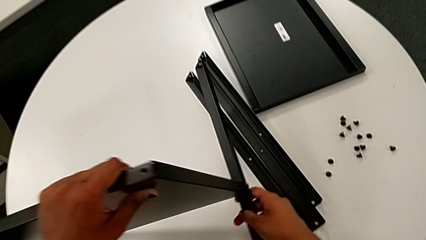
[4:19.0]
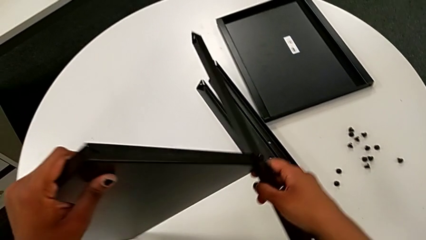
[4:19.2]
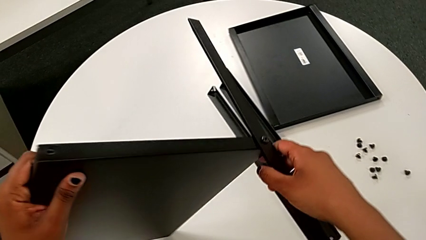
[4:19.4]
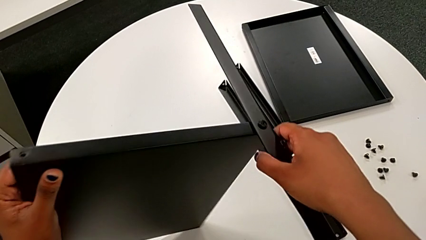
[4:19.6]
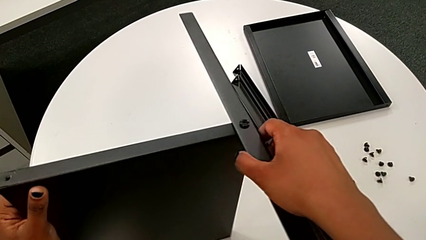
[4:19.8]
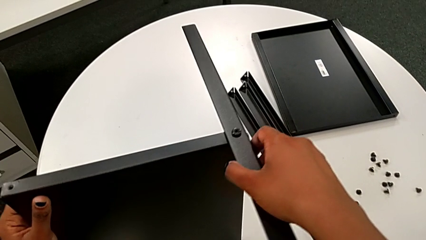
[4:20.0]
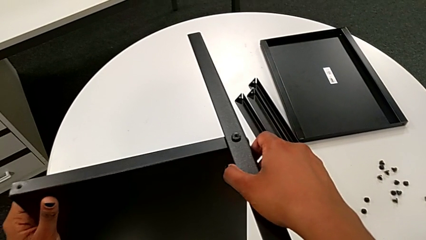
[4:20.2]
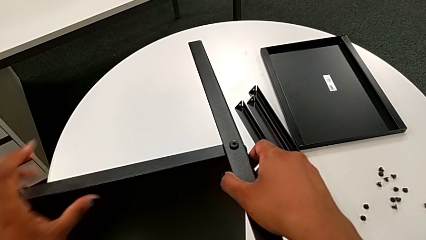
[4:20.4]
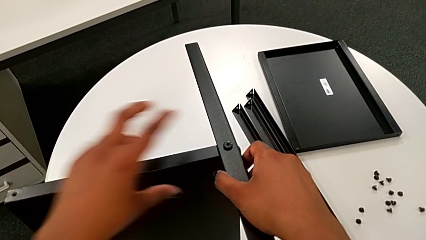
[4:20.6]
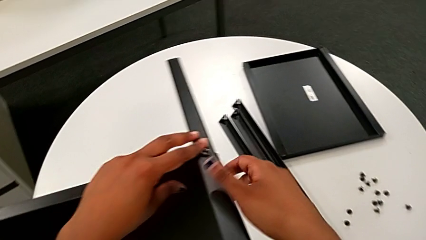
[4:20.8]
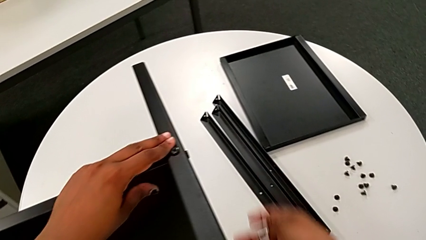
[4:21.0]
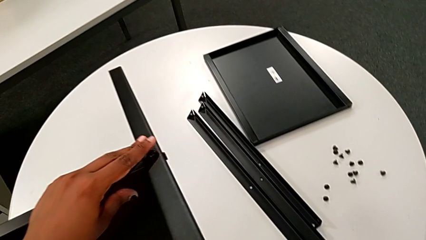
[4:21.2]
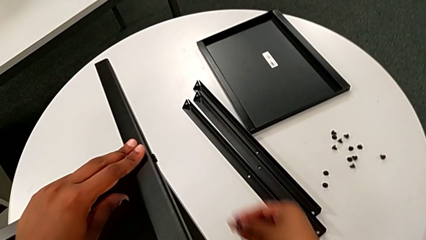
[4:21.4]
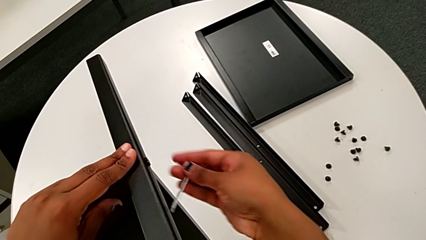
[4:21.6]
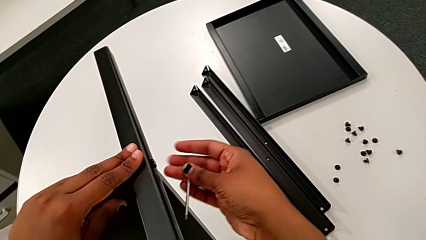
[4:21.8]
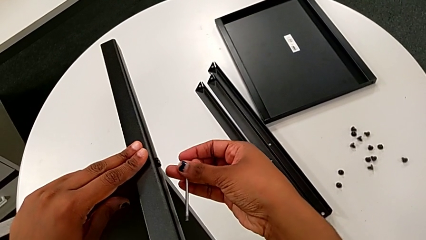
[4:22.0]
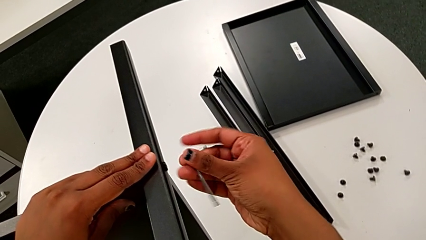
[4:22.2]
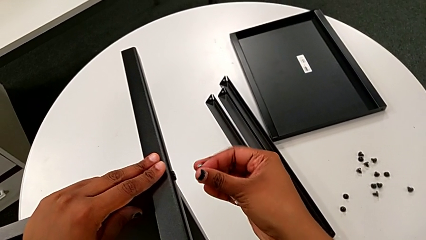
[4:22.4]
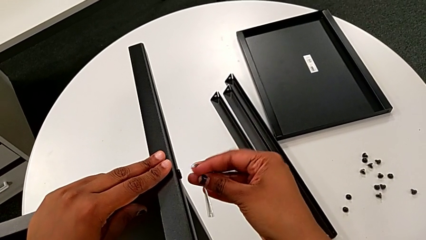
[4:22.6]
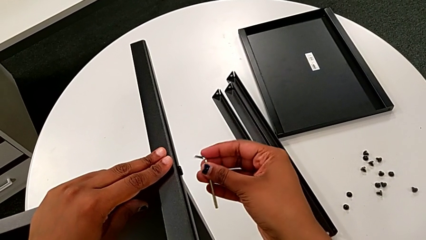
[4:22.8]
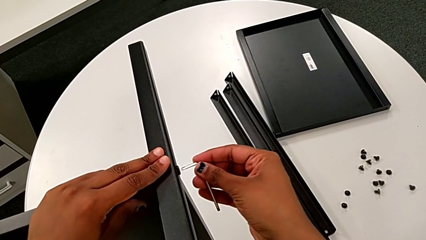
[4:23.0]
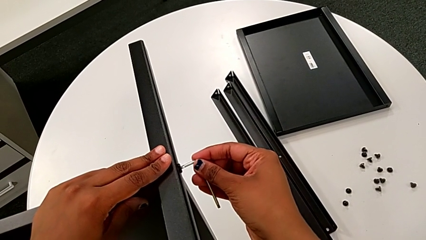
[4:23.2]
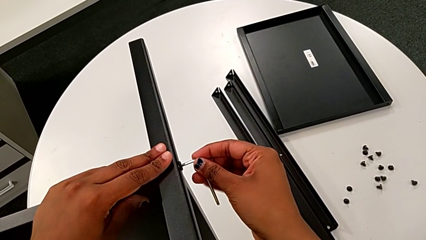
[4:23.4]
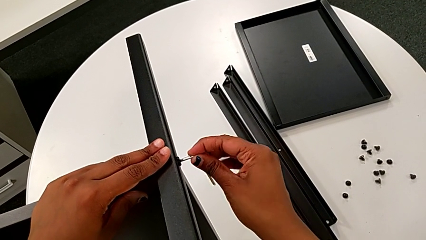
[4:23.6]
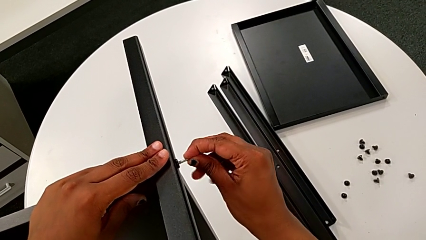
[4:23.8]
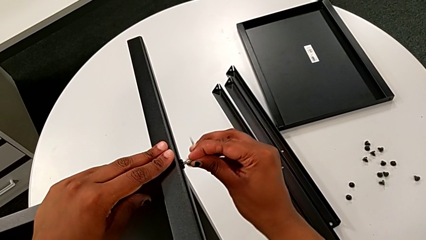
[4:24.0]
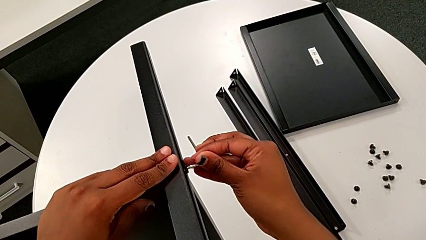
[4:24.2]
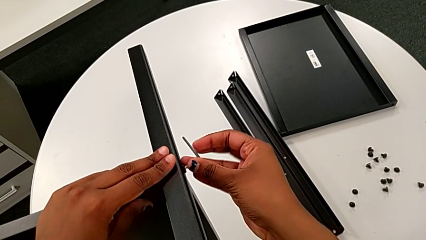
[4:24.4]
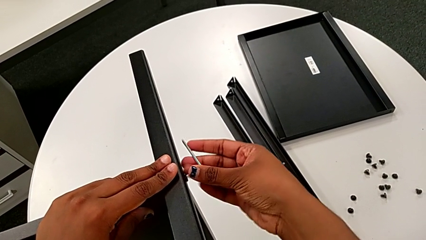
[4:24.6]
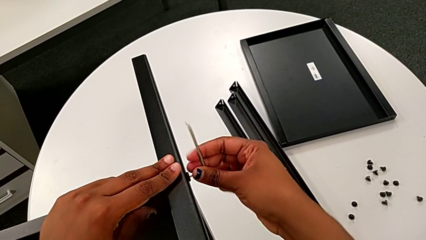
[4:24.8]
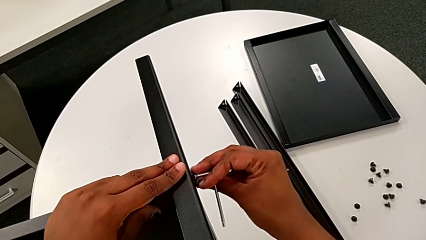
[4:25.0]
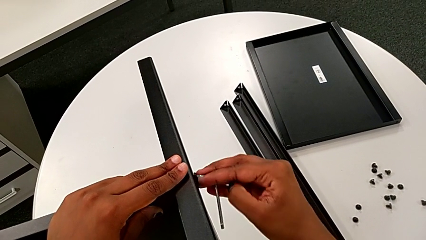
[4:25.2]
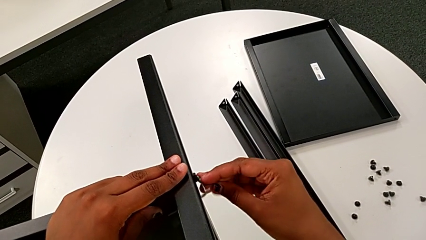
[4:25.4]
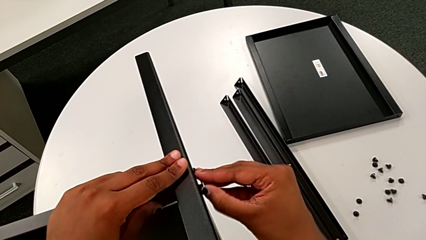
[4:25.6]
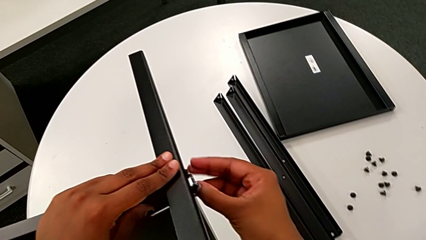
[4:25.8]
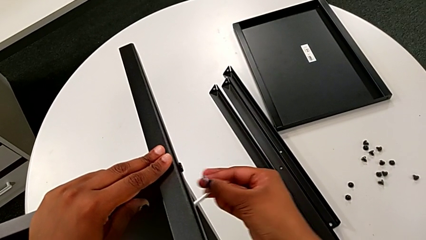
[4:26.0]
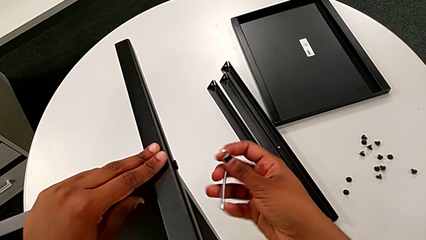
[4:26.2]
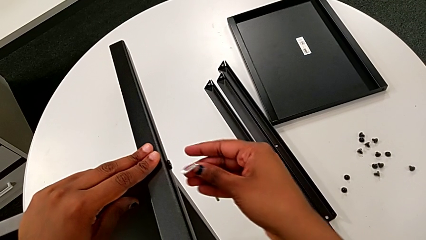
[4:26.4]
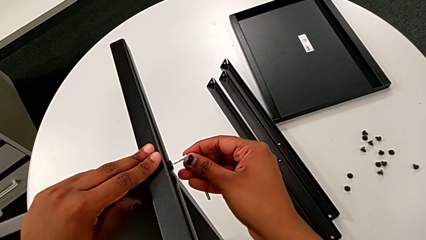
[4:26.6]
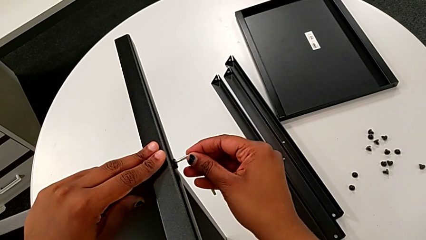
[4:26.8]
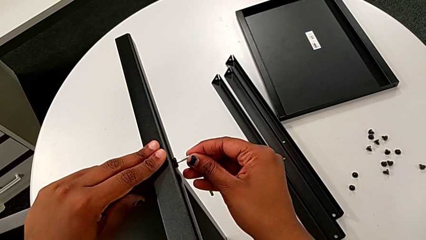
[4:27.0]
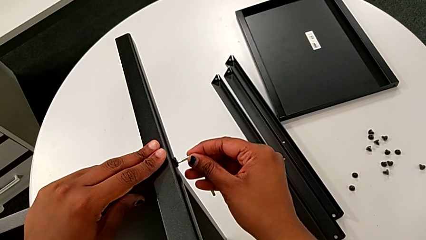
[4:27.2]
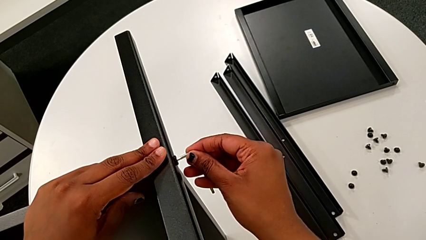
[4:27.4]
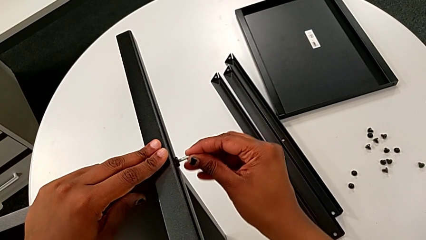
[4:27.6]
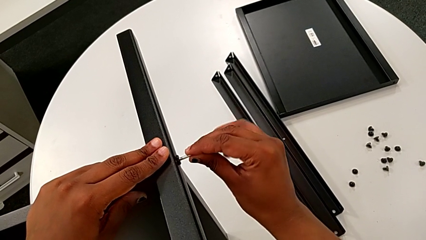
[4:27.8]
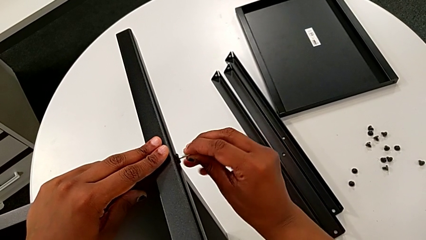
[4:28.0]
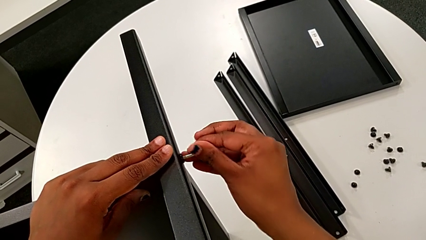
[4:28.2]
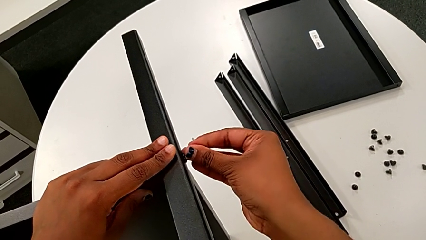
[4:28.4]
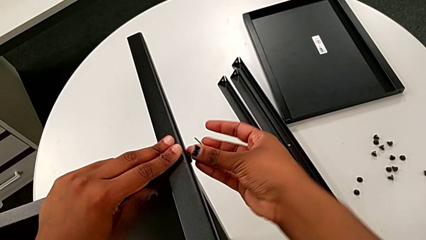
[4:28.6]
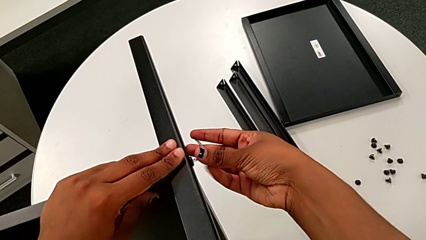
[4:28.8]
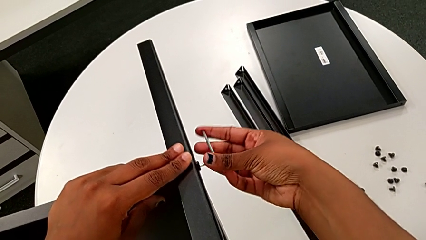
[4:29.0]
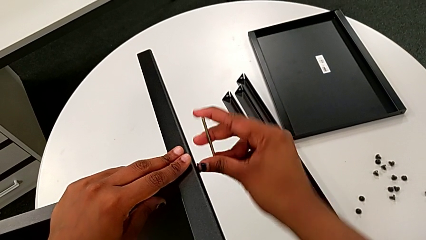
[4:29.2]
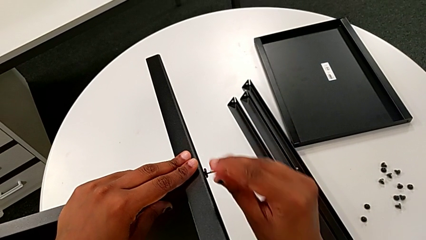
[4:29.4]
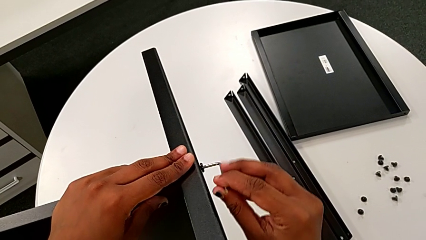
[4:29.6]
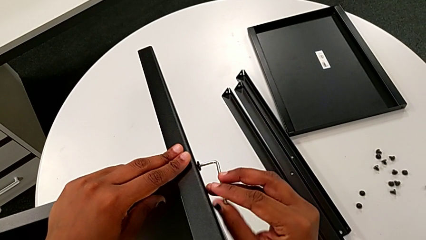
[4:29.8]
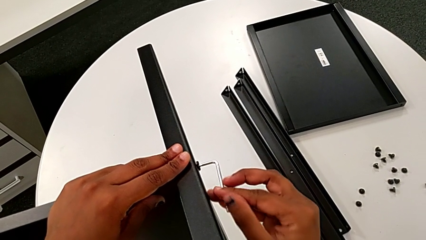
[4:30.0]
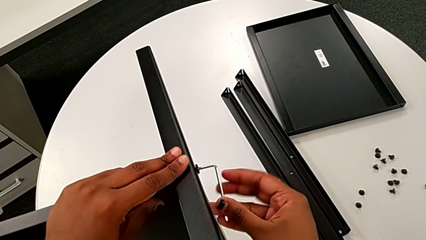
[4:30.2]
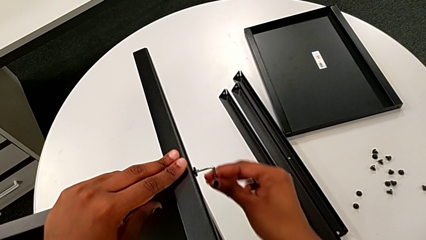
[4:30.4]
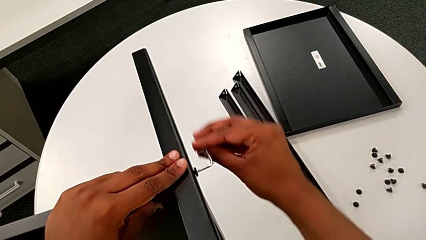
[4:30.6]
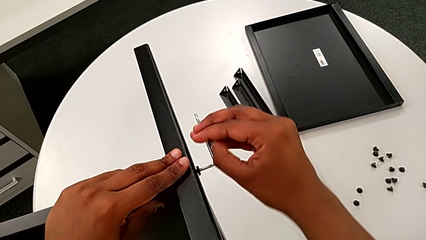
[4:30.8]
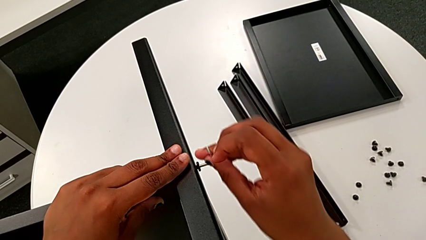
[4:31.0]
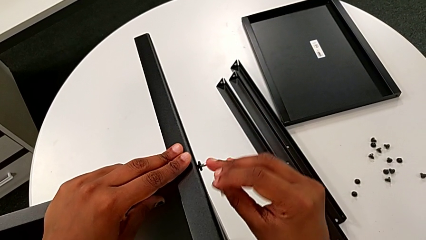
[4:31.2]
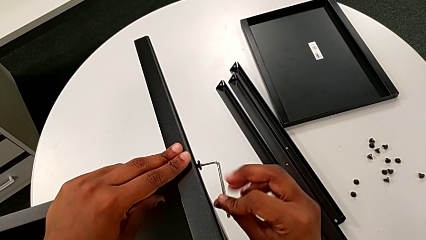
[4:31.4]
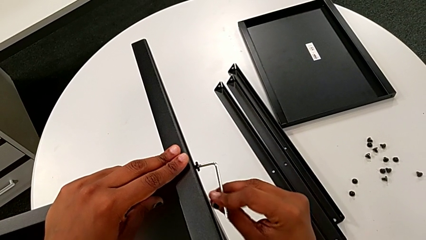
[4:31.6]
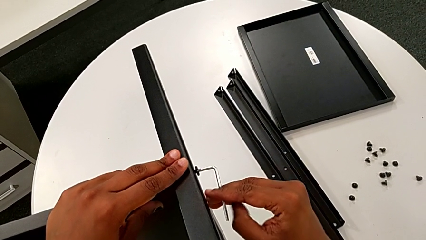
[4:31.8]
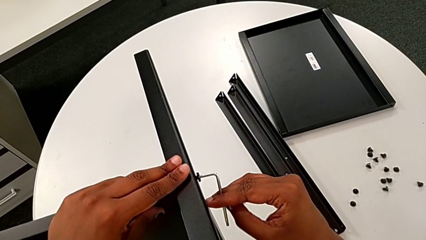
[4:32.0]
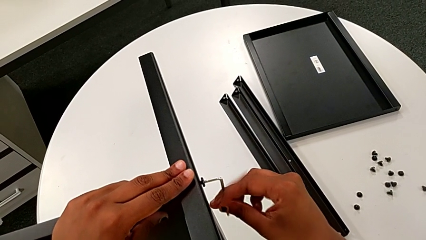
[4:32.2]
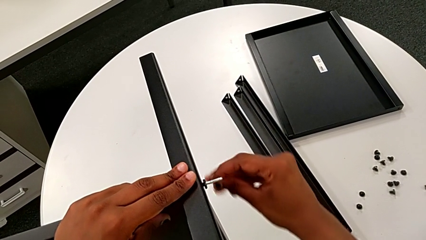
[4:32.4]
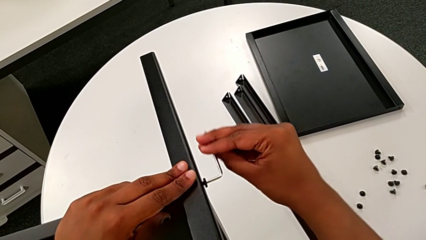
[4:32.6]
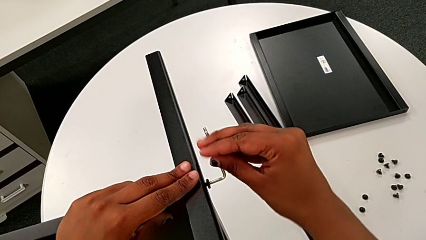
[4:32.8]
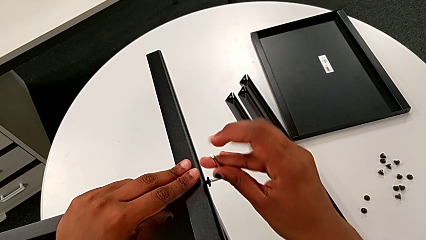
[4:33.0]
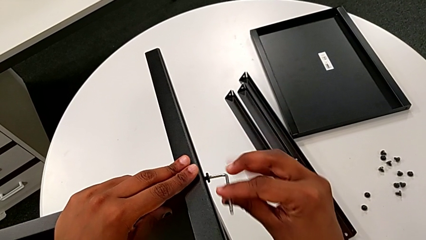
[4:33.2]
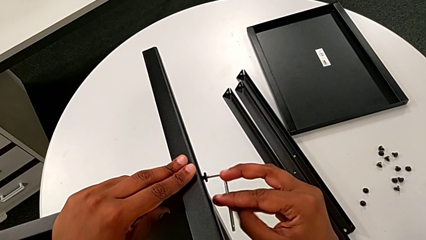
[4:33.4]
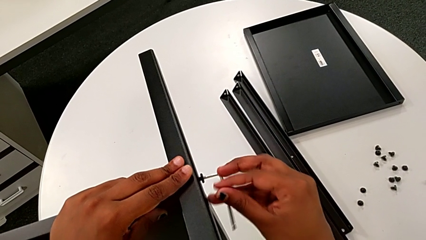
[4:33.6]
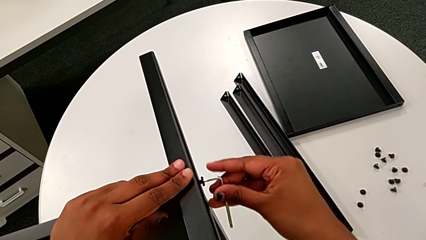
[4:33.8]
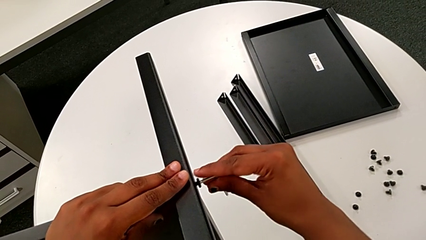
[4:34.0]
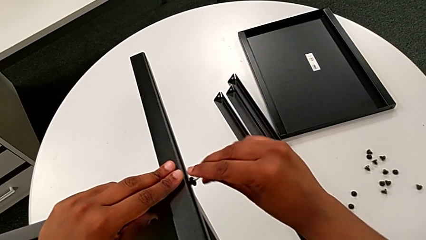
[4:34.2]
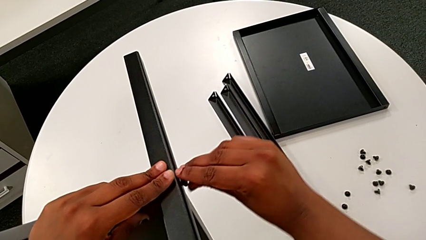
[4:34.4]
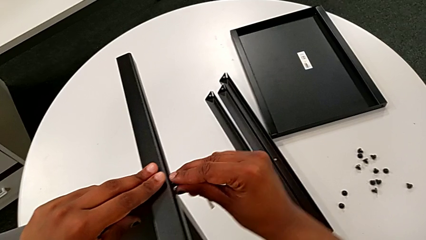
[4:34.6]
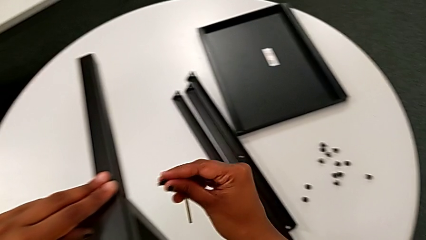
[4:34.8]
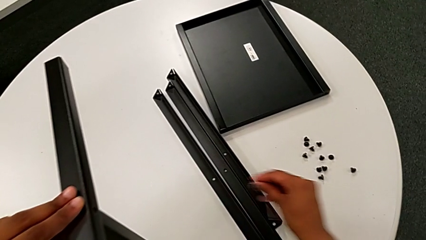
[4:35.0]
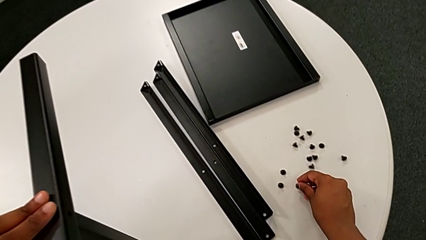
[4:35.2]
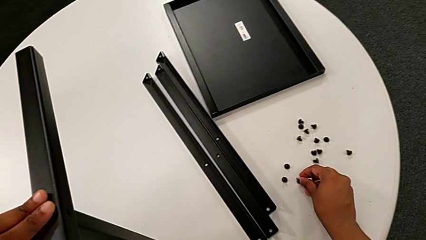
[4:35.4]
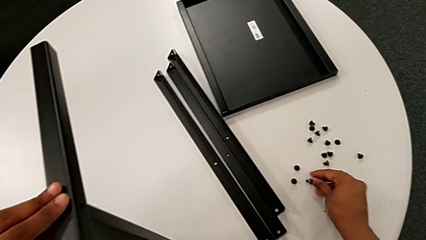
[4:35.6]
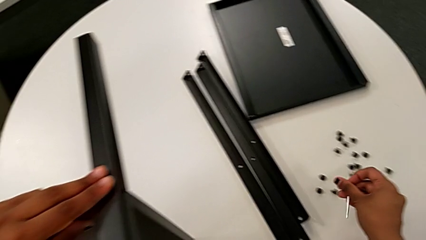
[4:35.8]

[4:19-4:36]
The camera wearer is unscrewing the fourth leg of the shelf. They rotate the tray, insert the seventh Allen wrench, unscrew the seventh hex socket head, insert the Allen wrench, insert the seventh Allen wrench, unscrew the seventh hex socket head, grab it and place it.
